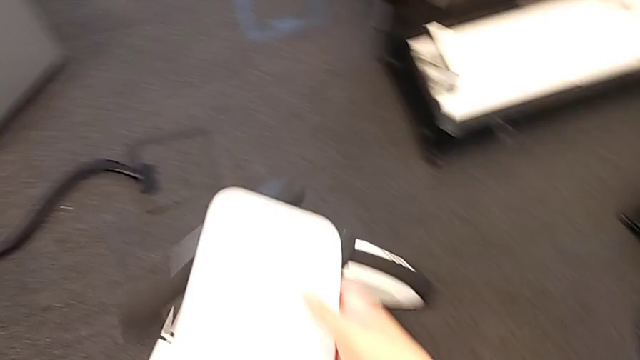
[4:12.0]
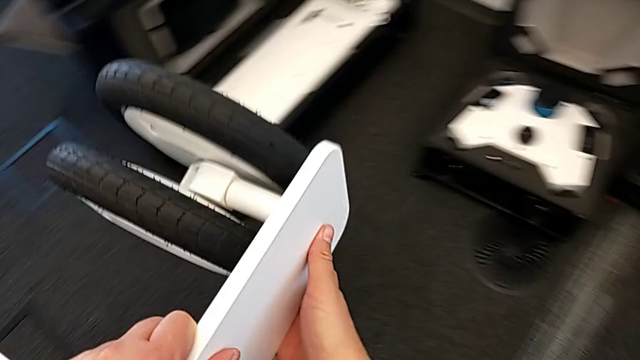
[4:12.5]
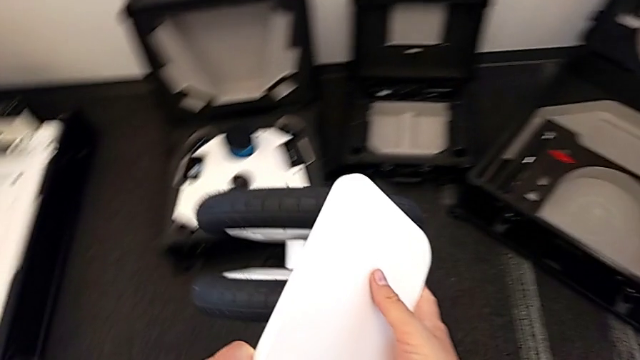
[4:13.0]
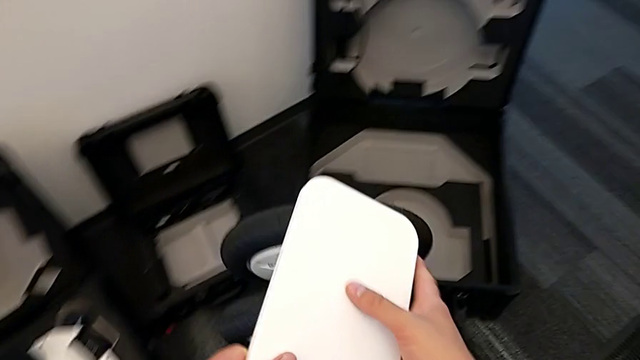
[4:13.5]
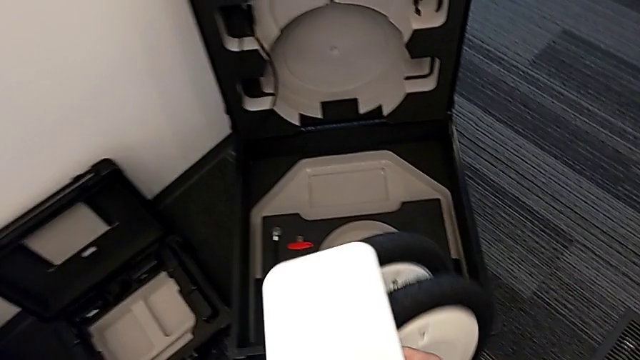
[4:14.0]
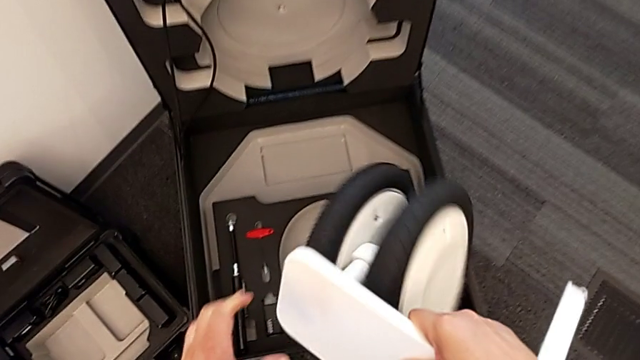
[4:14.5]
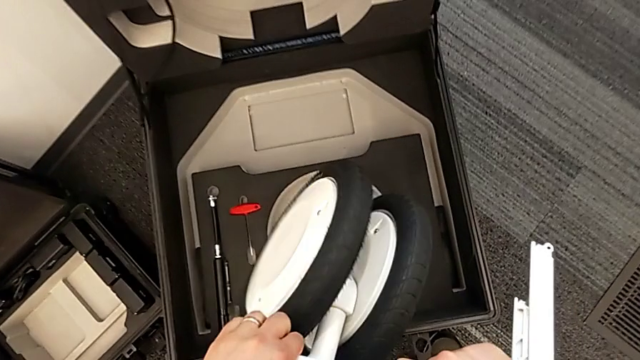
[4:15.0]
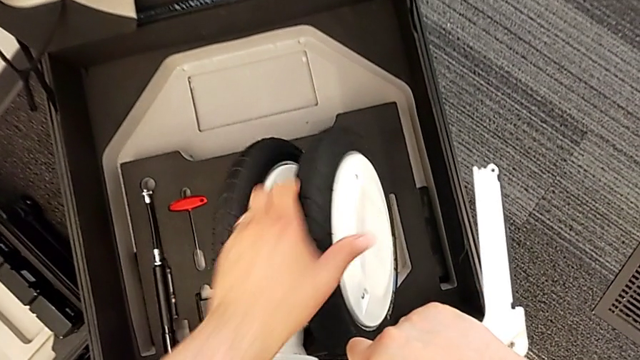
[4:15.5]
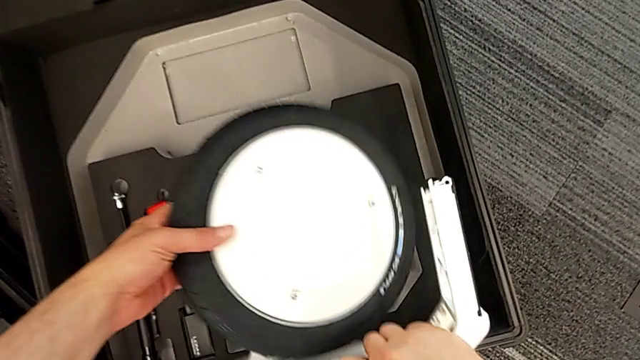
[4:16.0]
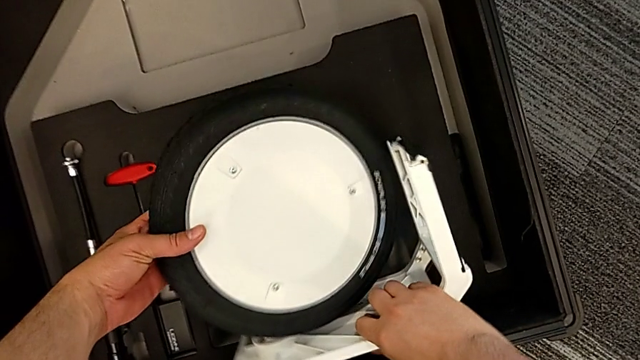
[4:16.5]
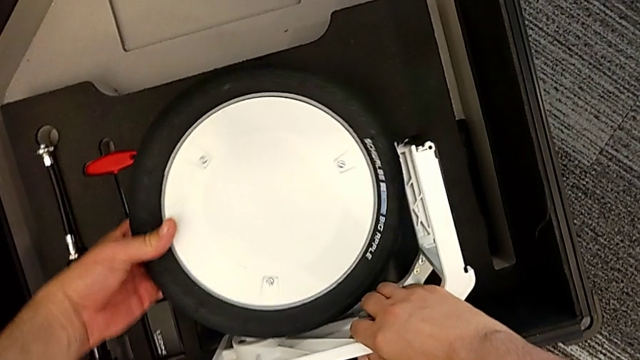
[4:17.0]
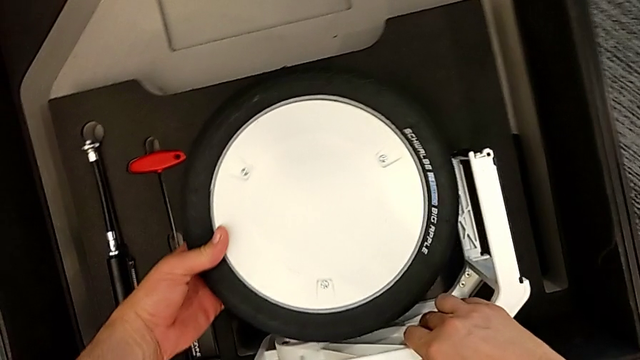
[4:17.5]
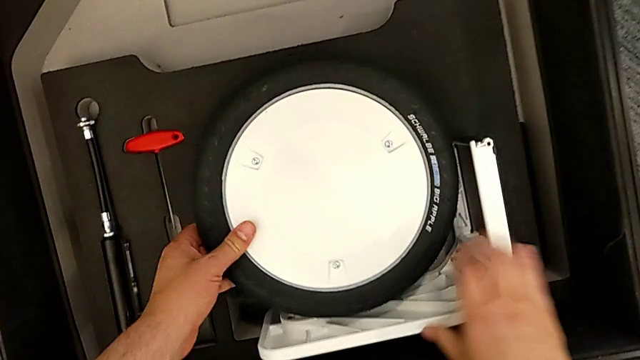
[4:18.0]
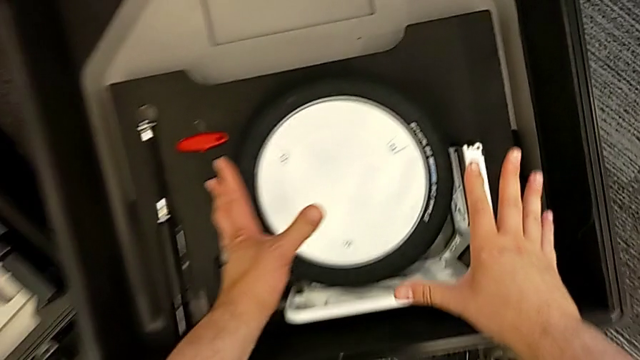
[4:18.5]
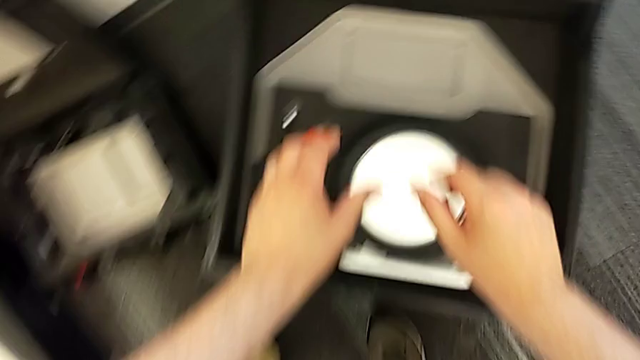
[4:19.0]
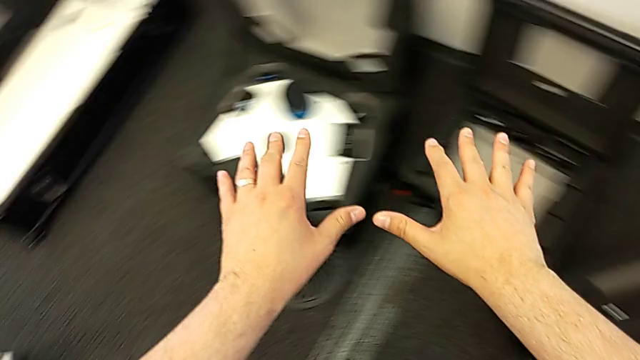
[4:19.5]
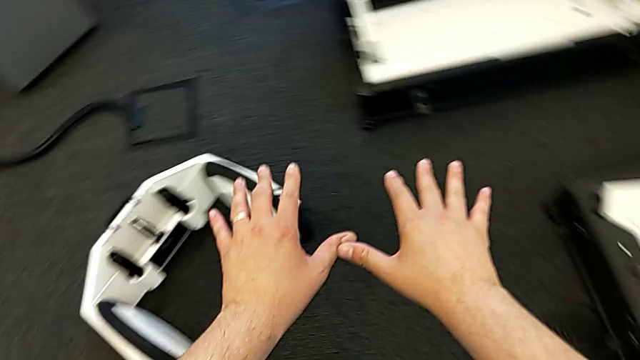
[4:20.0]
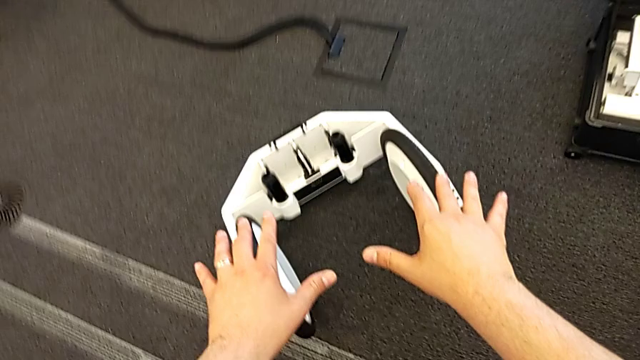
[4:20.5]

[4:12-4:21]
The camera wearer is detaching the wheels. They place the first wheel.

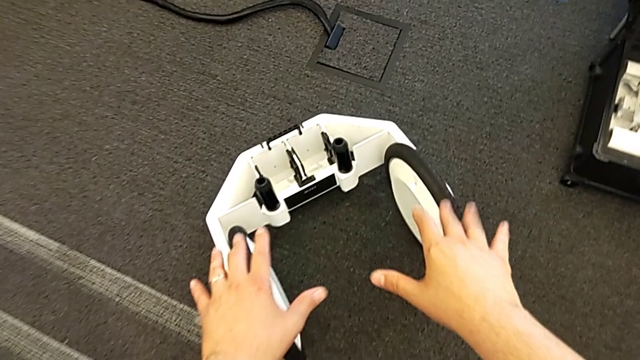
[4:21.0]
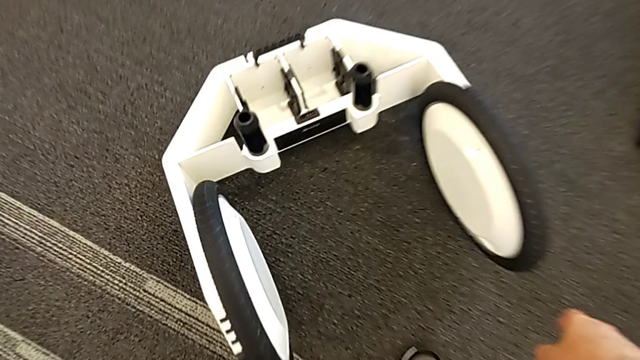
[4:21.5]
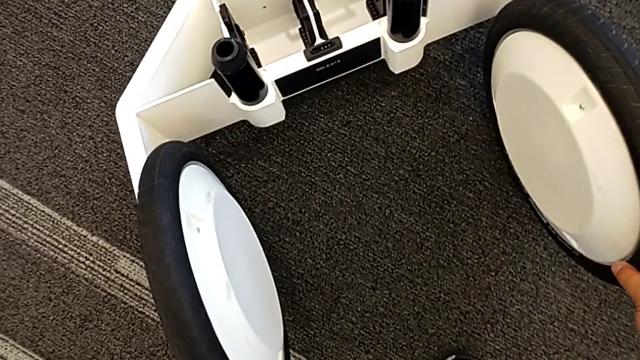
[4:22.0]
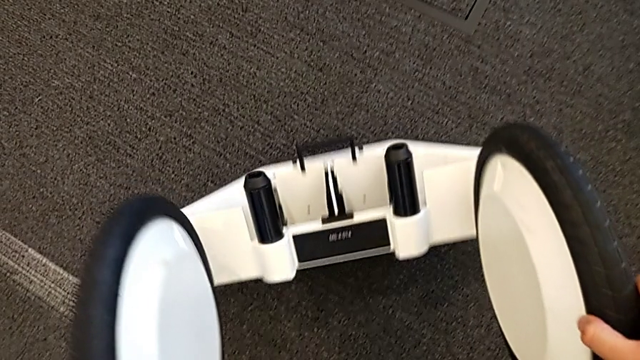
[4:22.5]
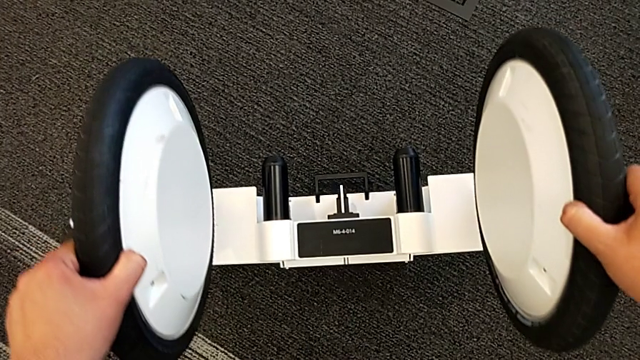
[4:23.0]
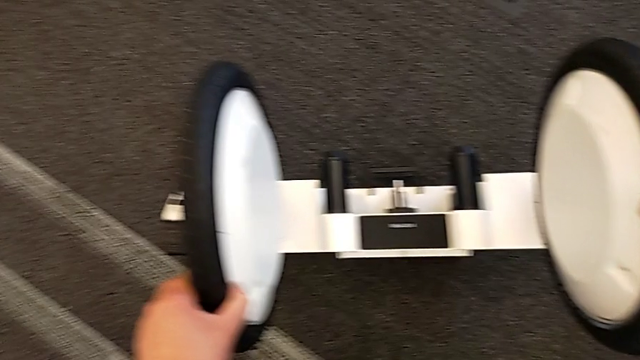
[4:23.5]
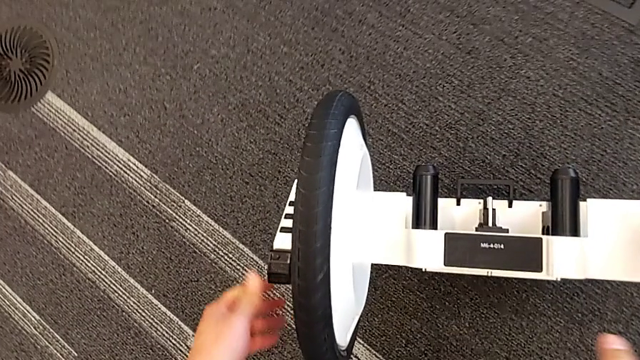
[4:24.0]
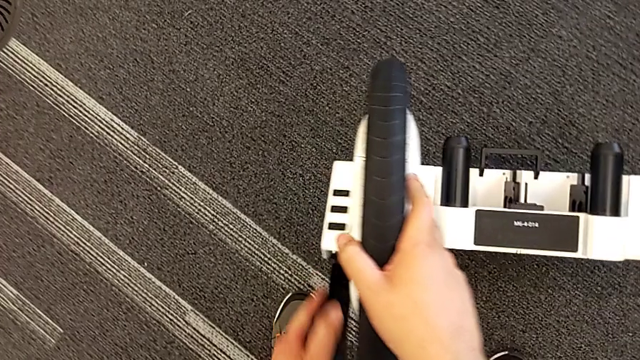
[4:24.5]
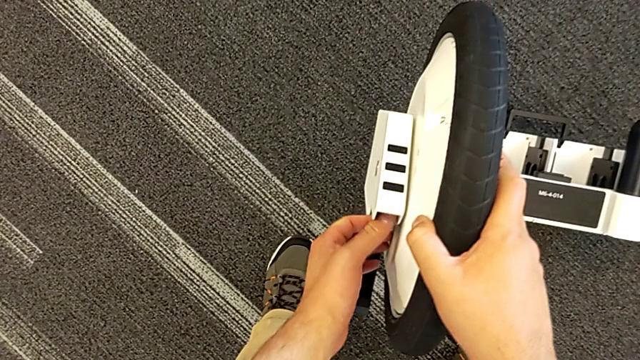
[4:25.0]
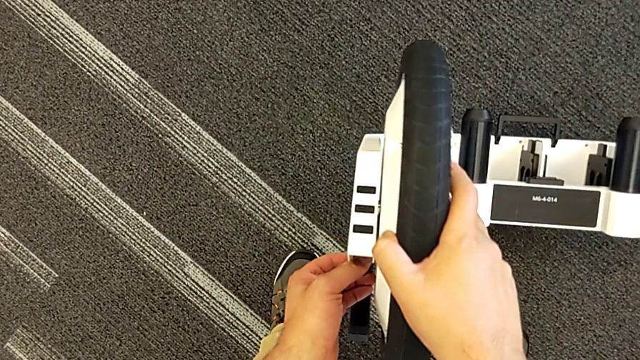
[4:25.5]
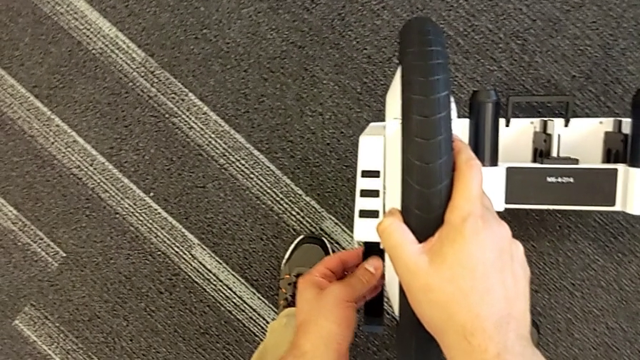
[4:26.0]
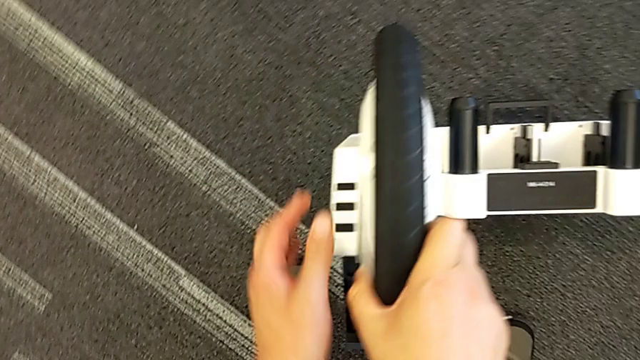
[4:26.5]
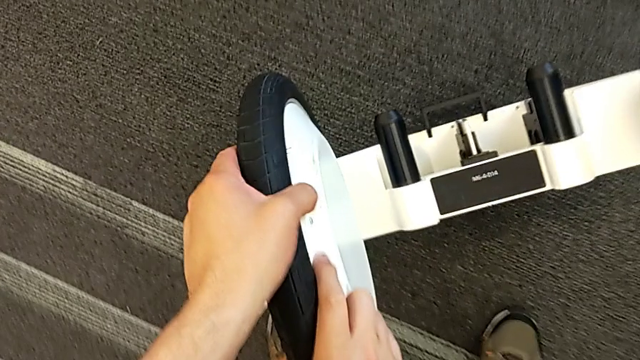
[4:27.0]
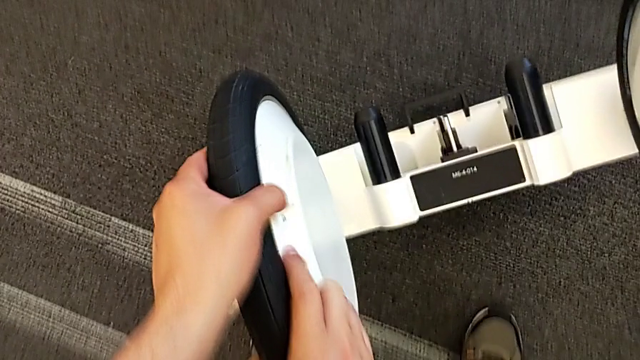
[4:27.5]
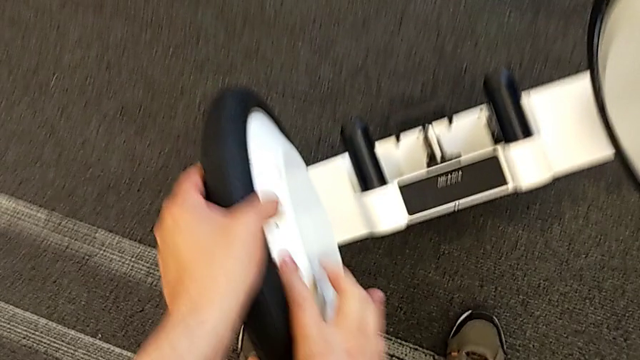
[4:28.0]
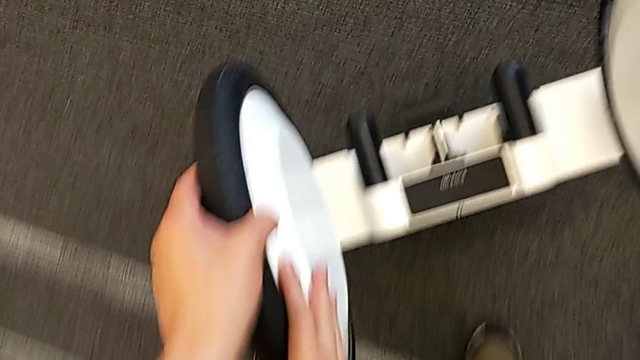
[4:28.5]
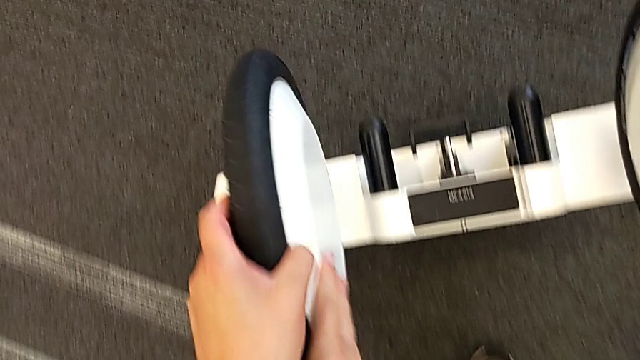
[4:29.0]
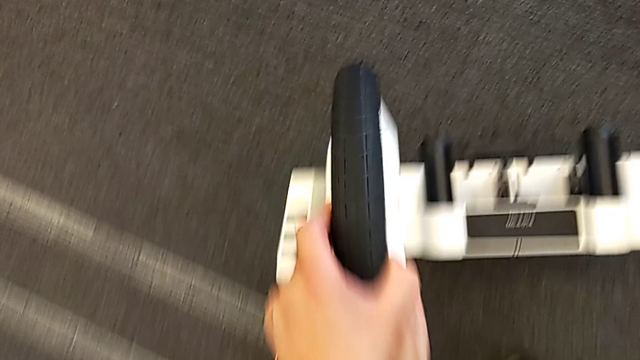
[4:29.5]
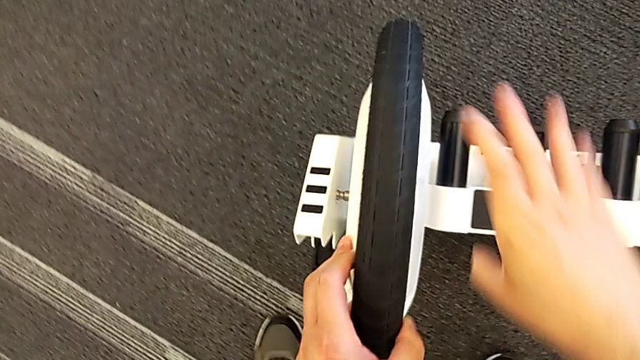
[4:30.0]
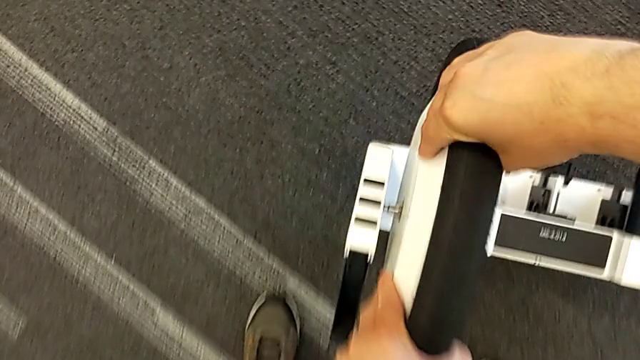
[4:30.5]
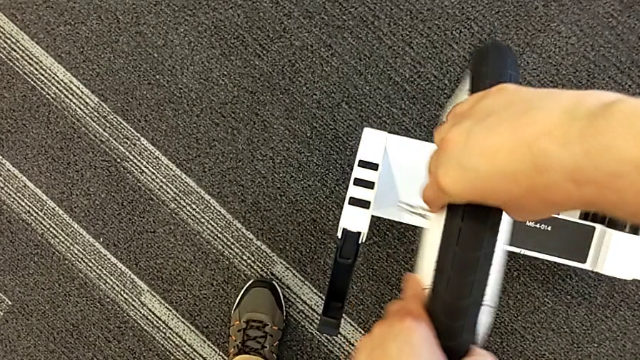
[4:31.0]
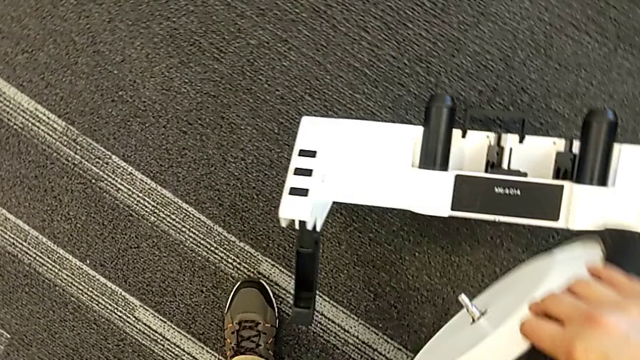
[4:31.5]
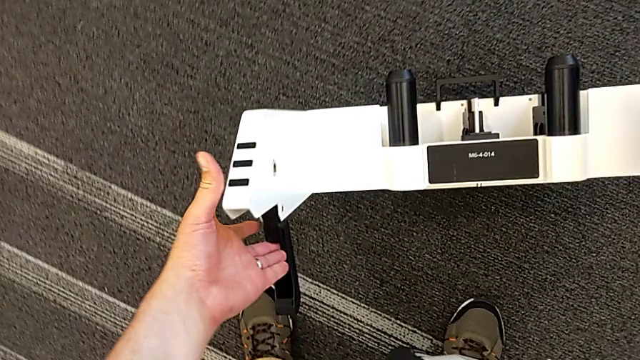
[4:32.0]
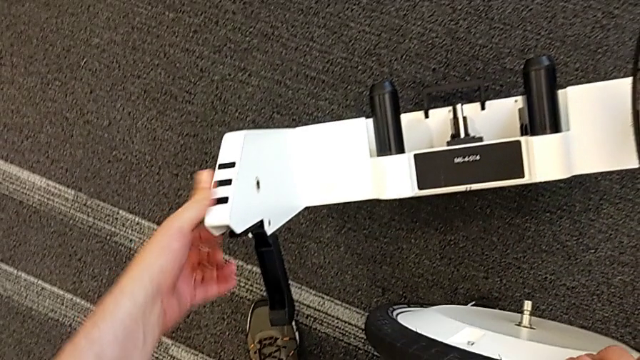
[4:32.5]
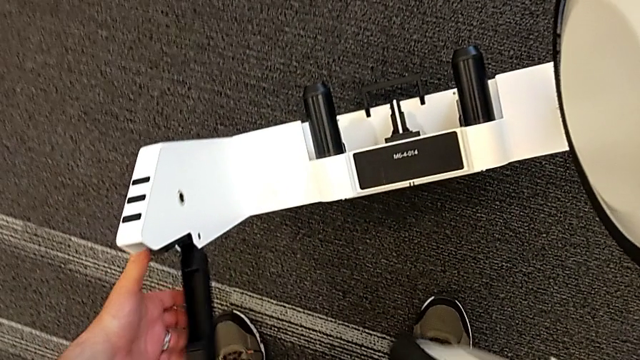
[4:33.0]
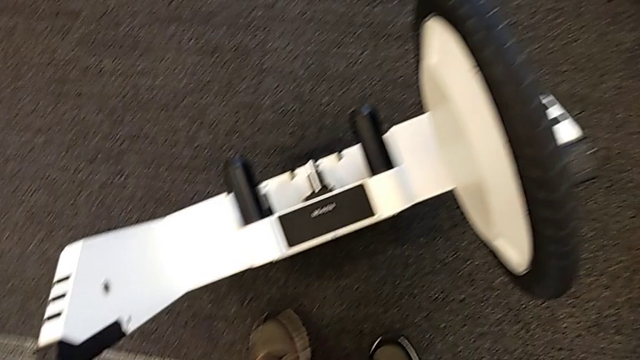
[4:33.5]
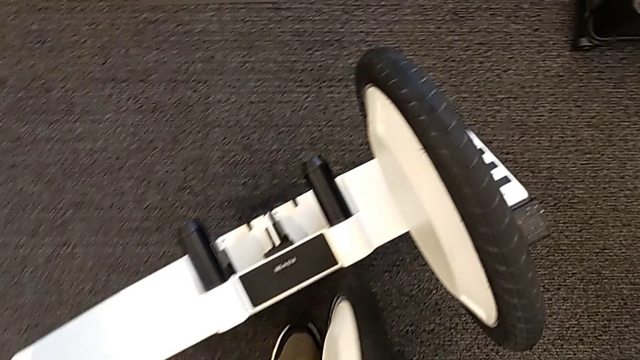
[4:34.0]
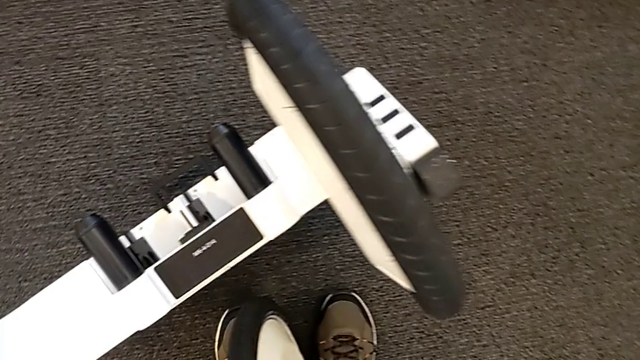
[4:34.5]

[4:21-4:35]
The camera wearer is detaching the wheels. They stand the wheel, unlock the first wheel, withdraw it and push the lever.
